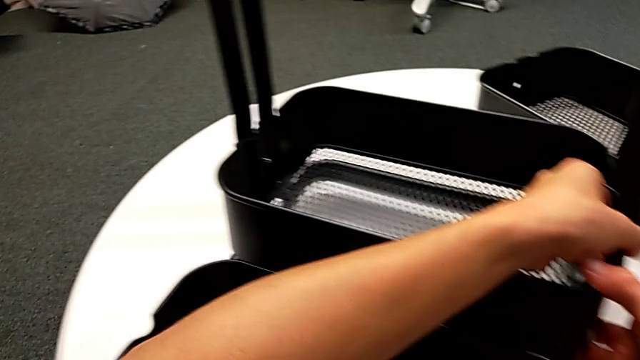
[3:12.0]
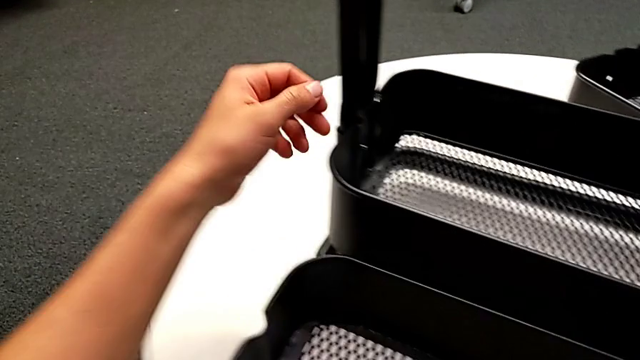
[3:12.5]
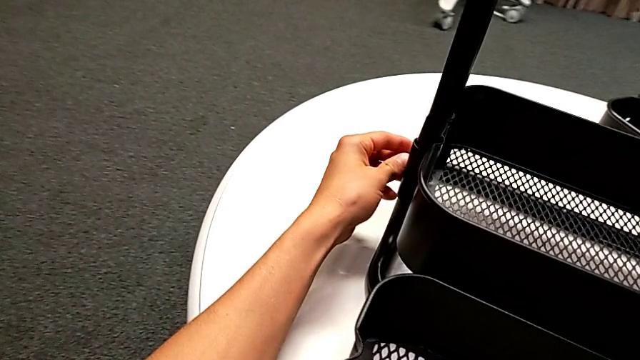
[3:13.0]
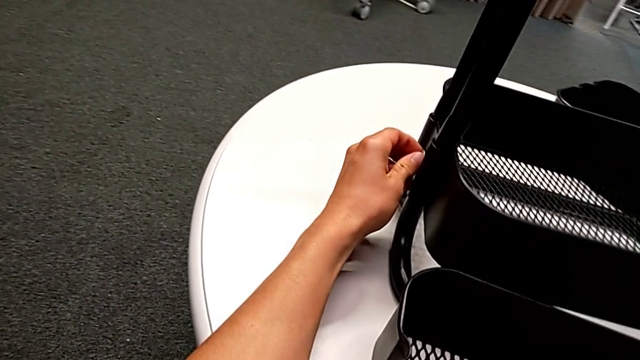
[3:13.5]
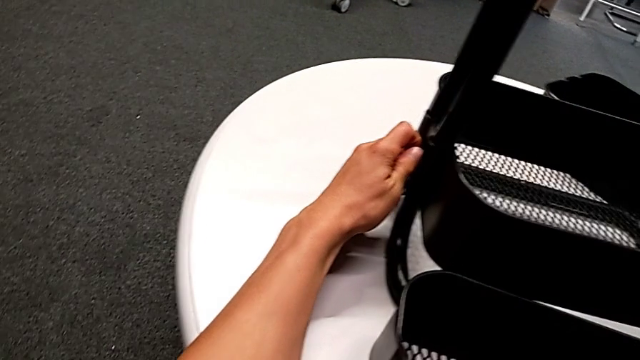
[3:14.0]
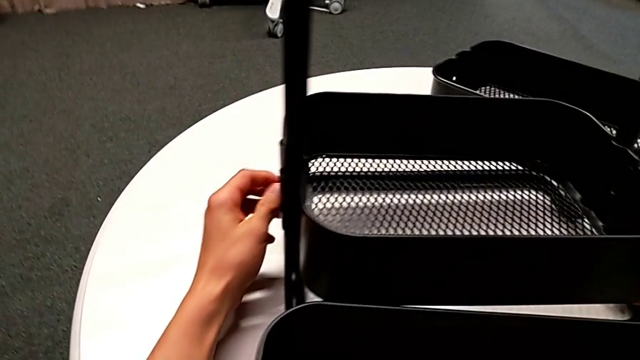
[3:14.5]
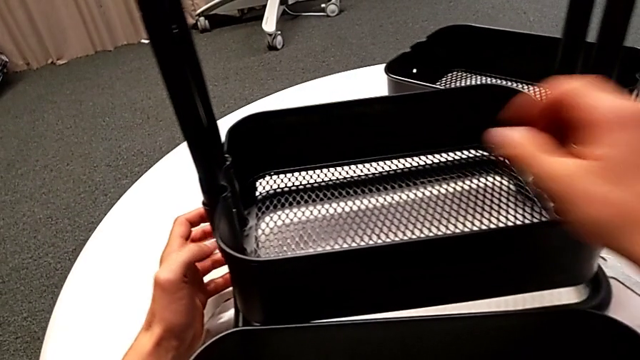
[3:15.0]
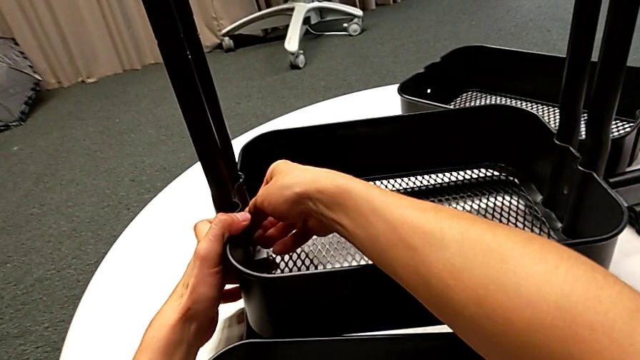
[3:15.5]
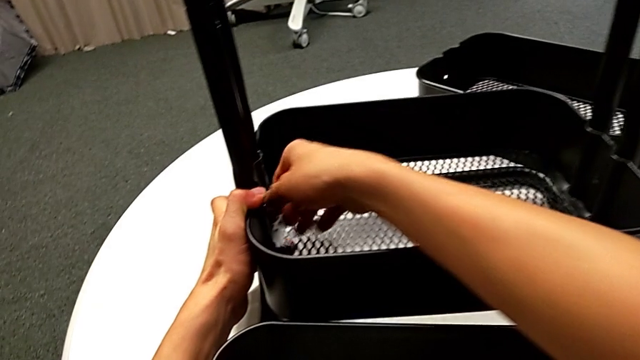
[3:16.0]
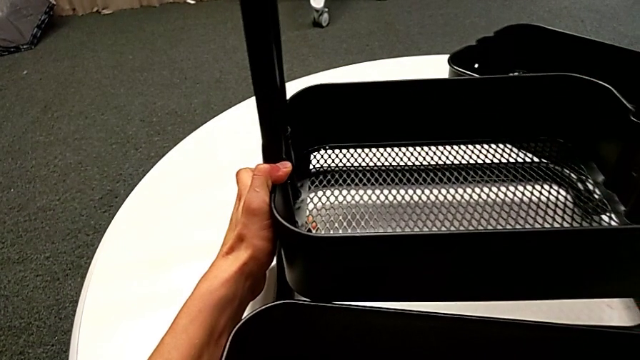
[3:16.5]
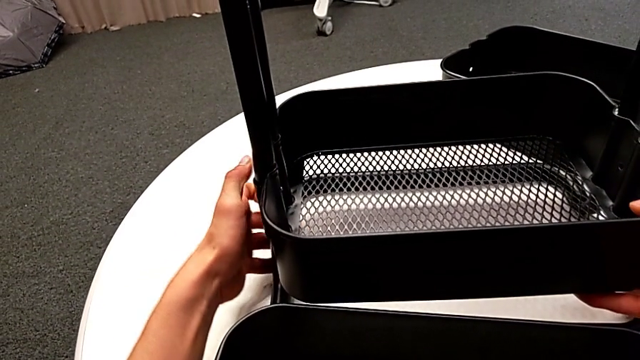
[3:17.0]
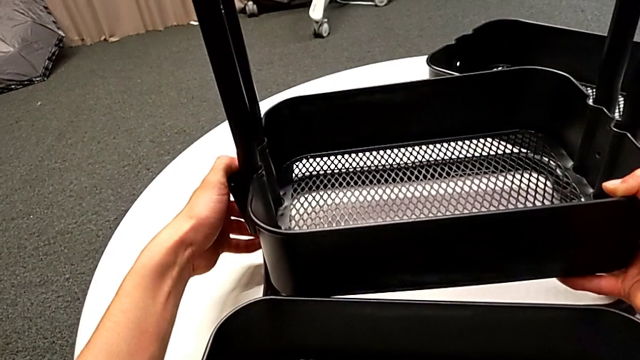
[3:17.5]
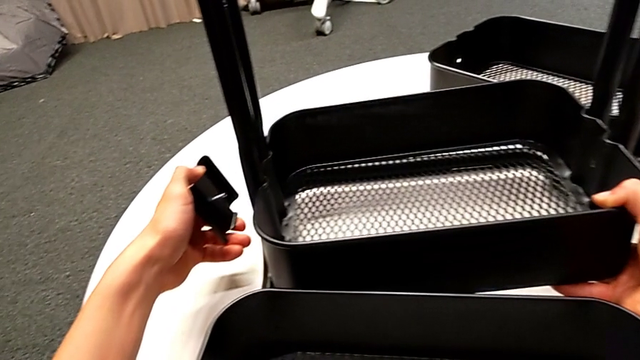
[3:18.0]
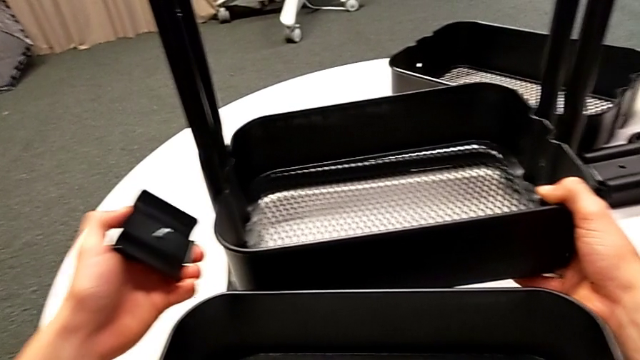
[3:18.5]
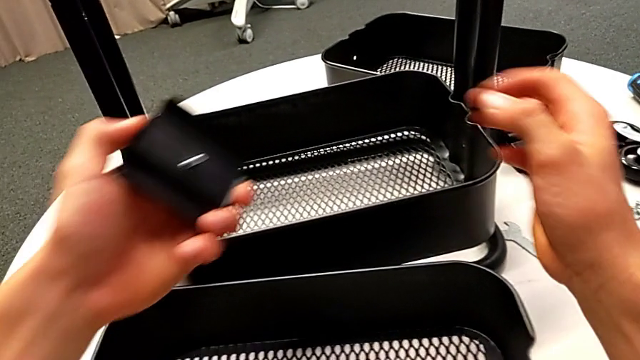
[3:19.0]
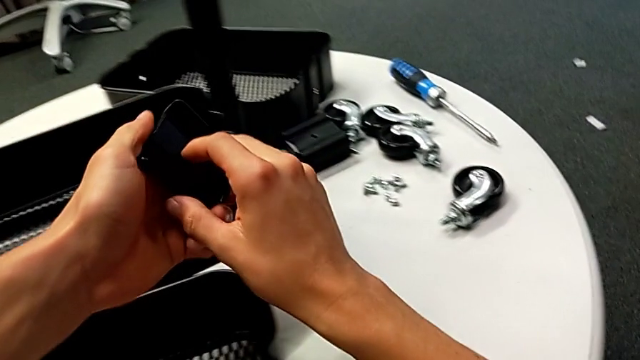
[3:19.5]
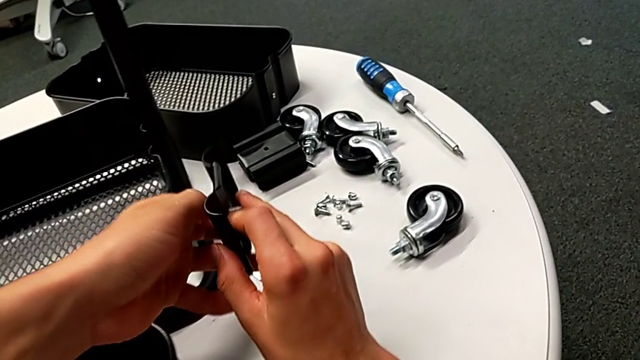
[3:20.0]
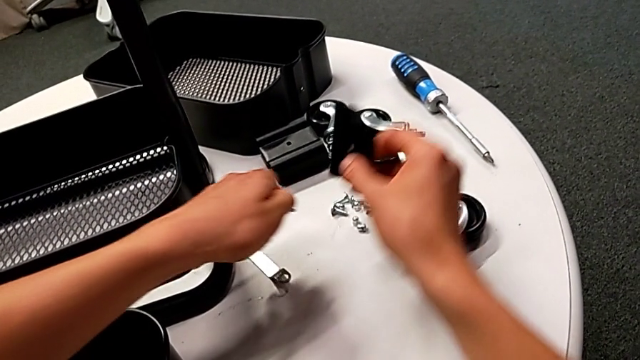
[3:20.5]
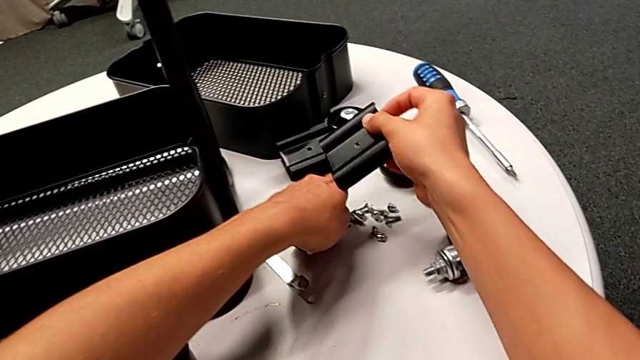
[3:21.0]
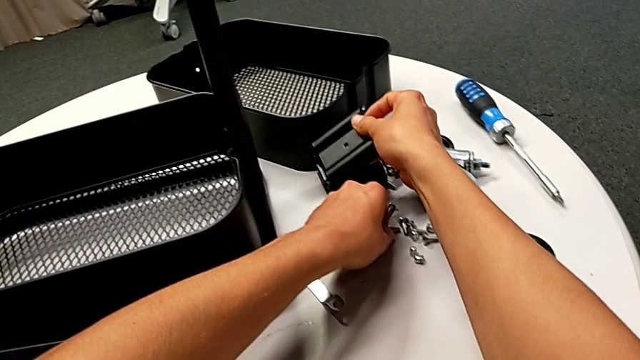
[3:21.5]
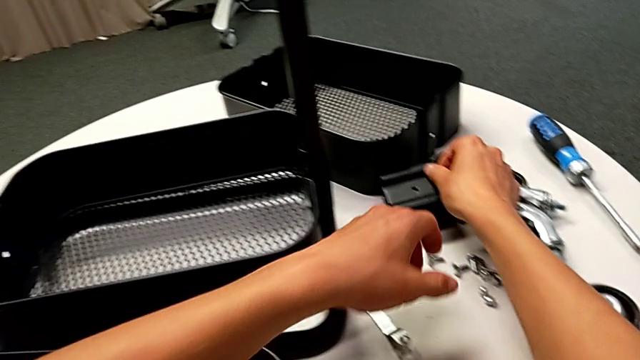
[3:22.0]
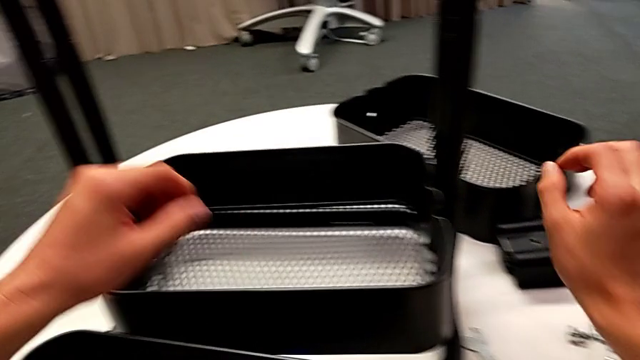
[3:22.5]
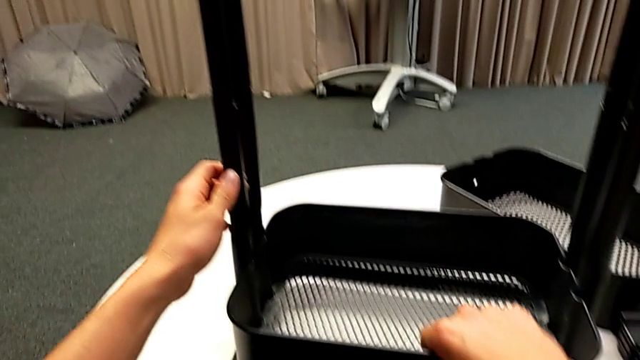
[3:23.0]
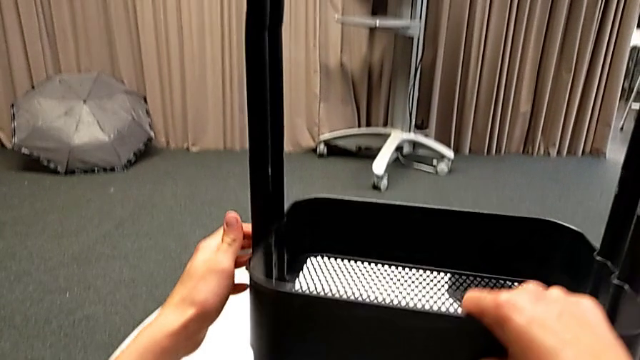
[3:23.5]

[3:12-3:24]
The camera wearer is disassembling the bottom tray. They inspect the bolt, hold the grid tray with the right hand, disassemble the bracket with the left hand, disassemble the bolt with the left hand, grab it, place it, place the bracket and slide the grid tray.

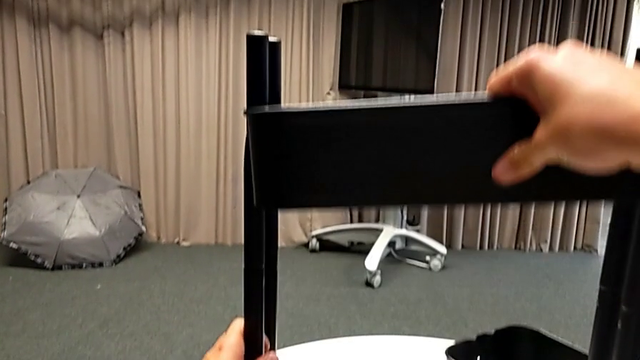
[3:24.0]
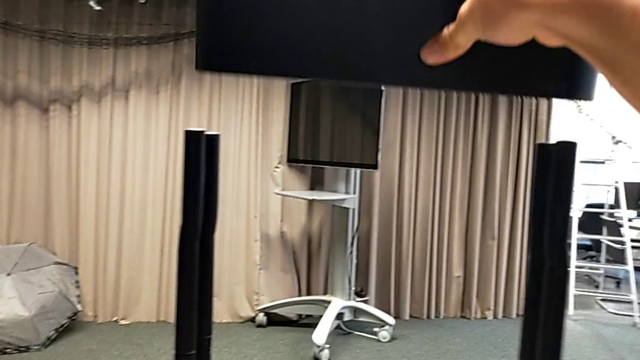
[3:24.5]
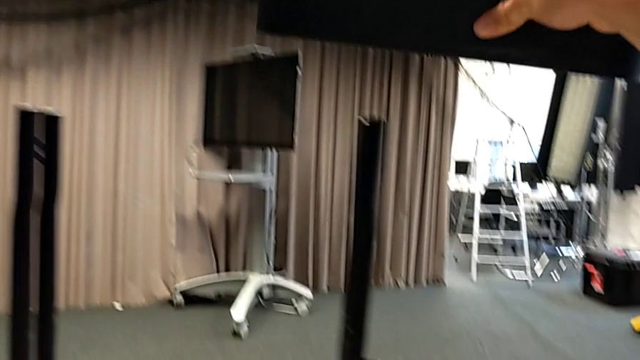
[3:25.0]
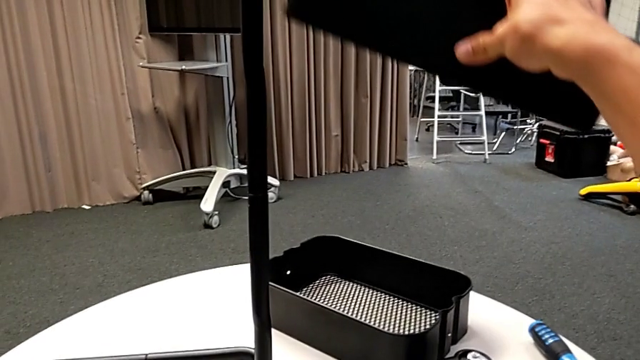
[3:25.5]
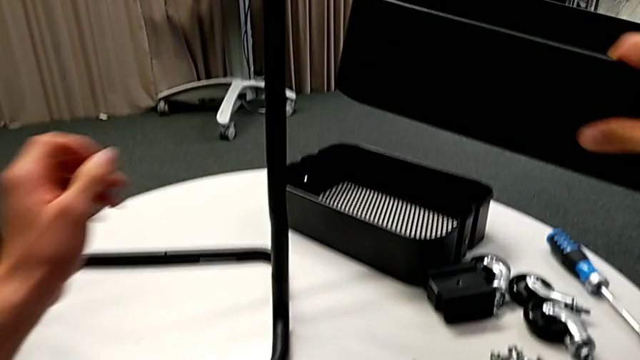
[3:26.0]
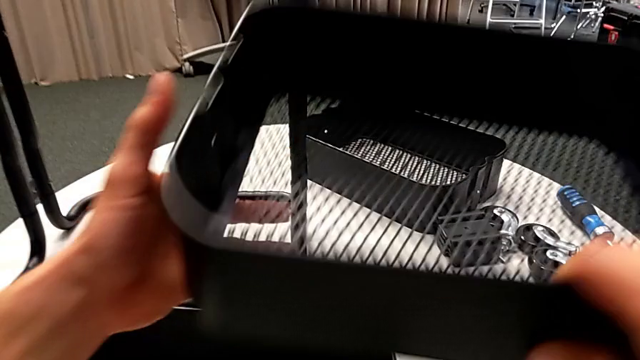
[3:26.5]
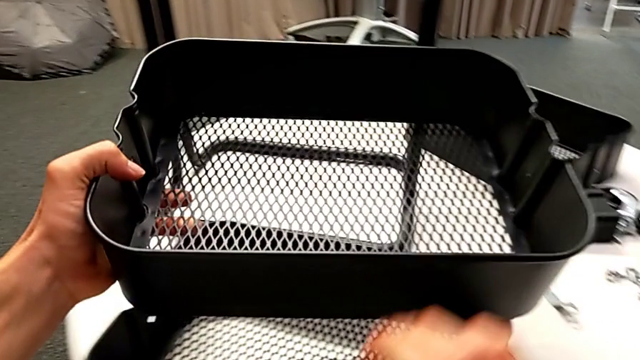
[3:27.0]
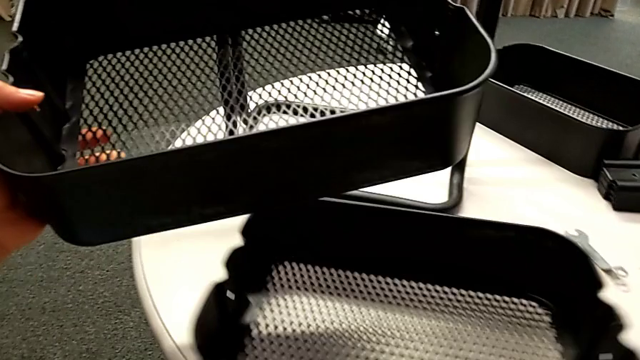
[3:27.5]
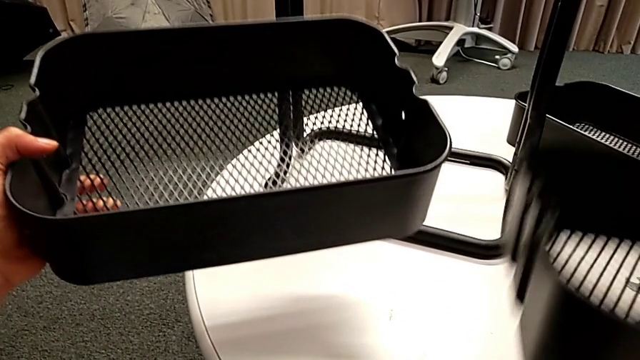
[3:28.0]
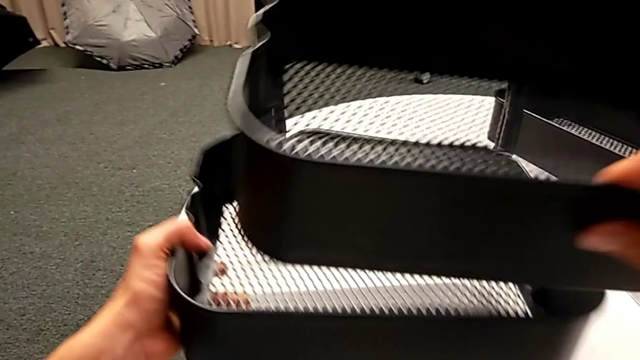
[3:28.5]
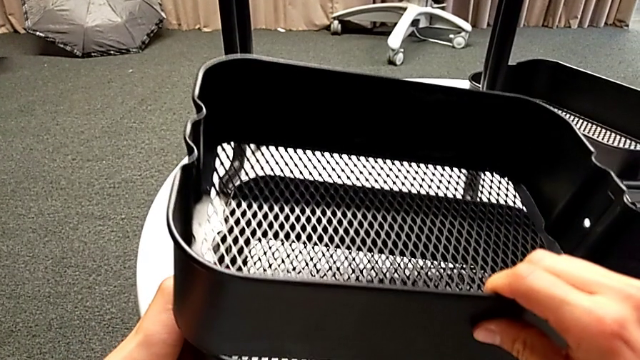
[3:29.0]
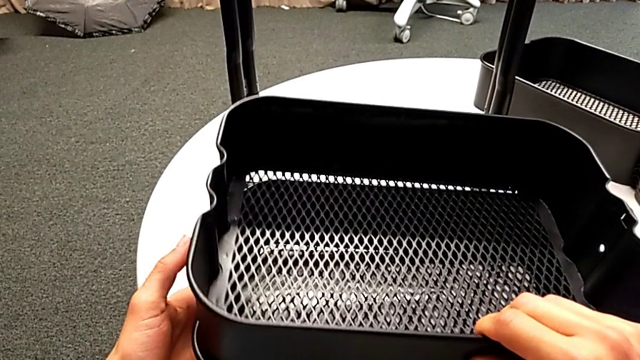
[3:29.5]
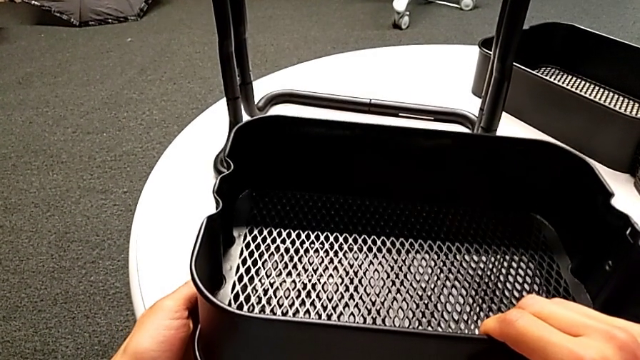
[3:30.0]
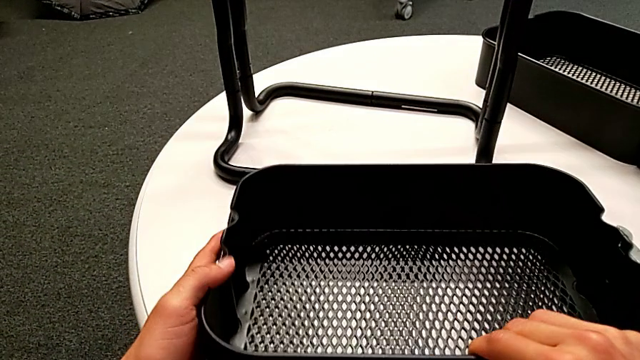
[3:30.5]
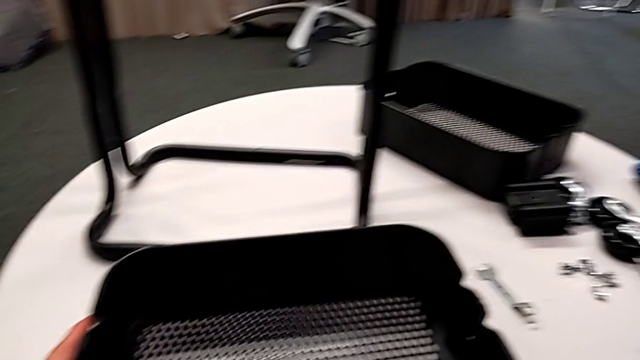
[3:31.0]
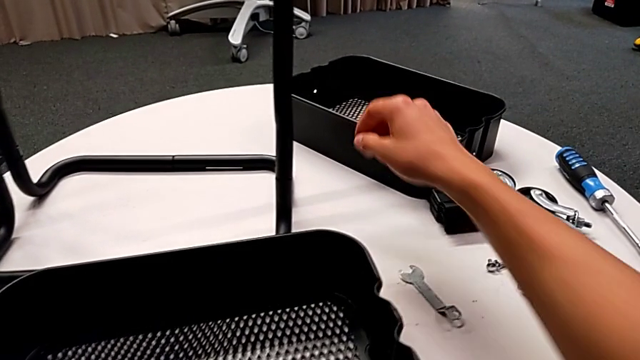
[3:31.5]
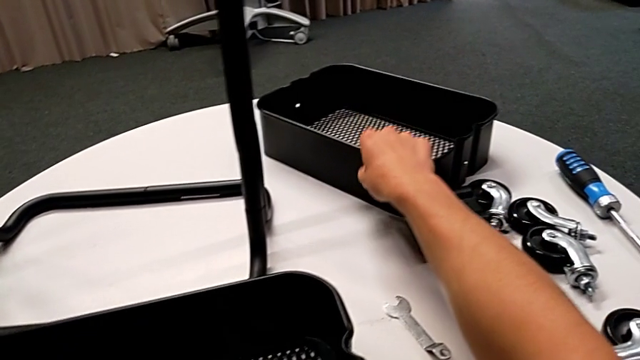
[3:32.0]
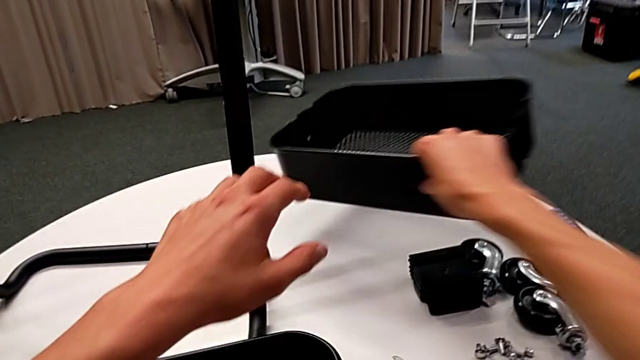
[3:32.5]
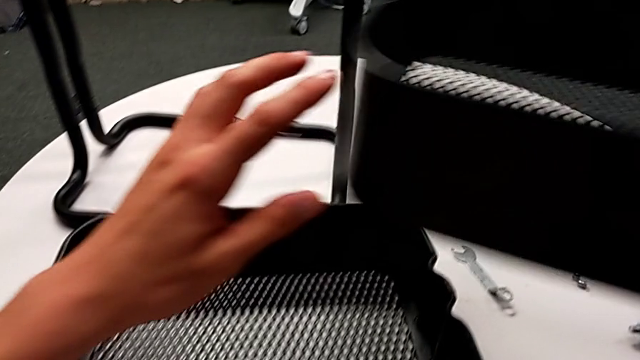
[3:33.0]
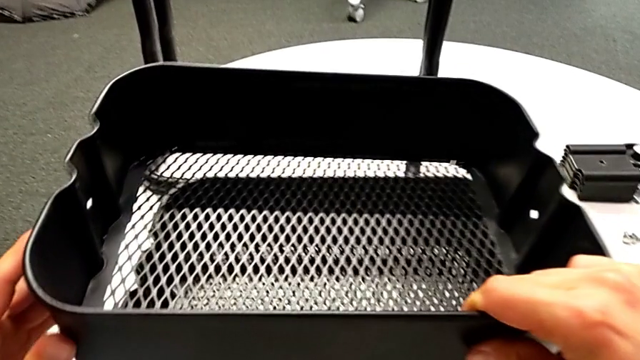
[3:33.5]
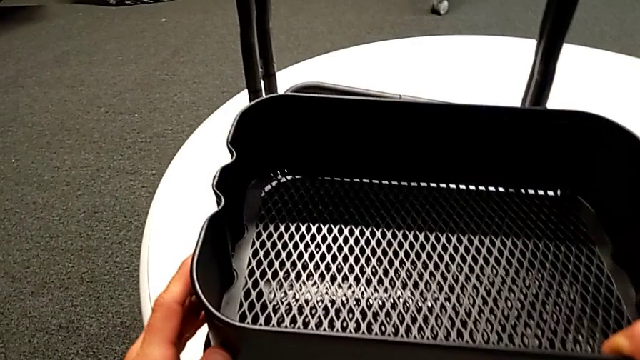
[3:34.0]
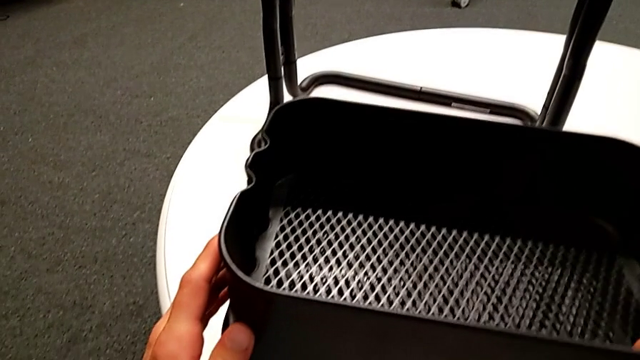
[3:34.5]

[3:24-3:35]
The camera wearer is disassembling the bottom tray. They disassemble the grid tray, align it, lift it and begin to align it.
